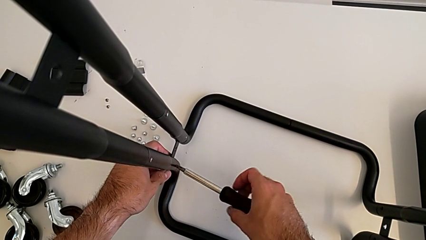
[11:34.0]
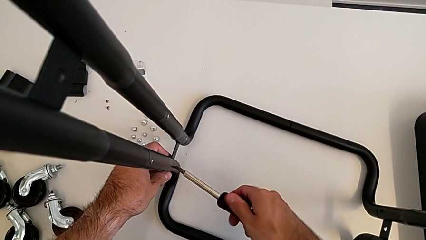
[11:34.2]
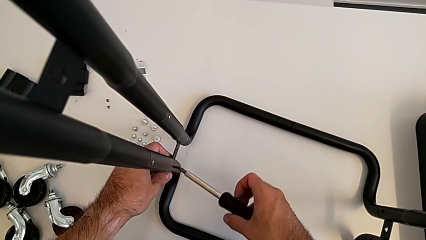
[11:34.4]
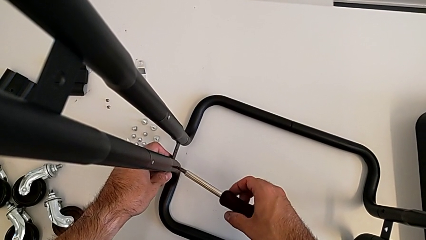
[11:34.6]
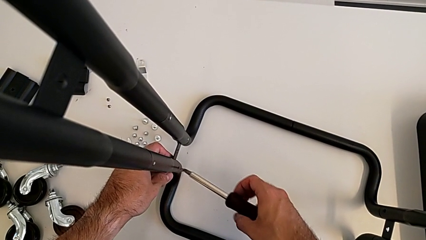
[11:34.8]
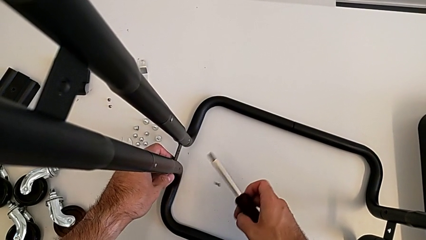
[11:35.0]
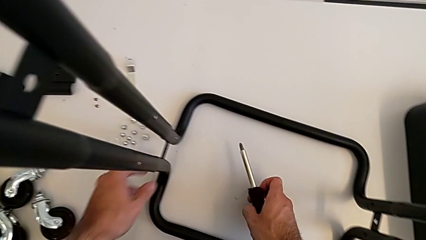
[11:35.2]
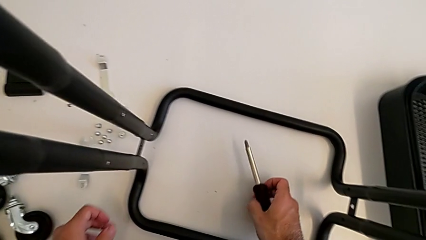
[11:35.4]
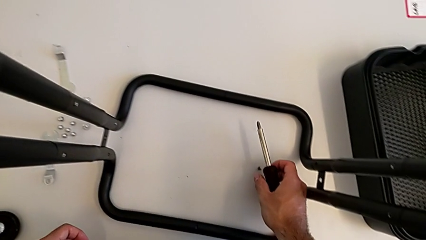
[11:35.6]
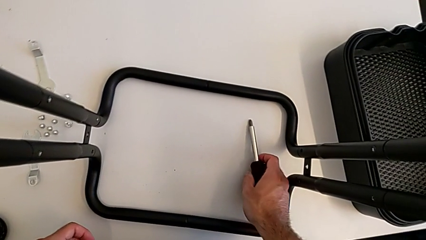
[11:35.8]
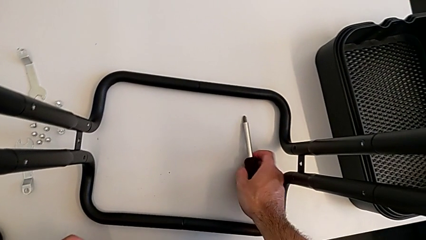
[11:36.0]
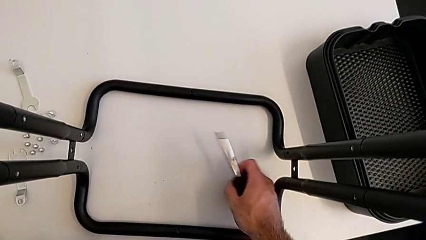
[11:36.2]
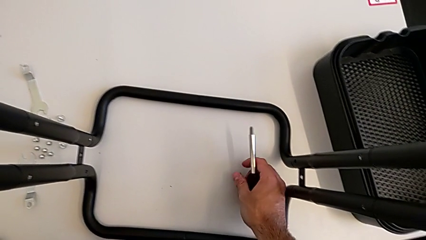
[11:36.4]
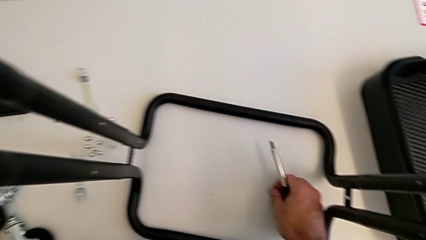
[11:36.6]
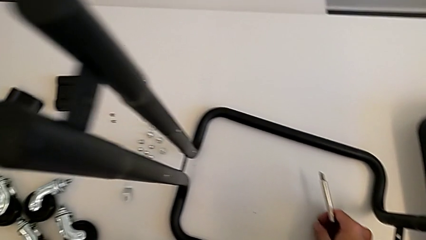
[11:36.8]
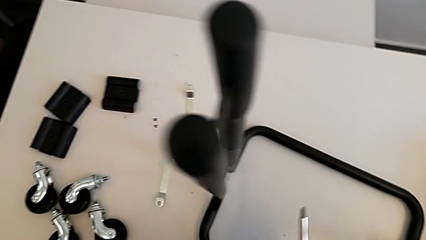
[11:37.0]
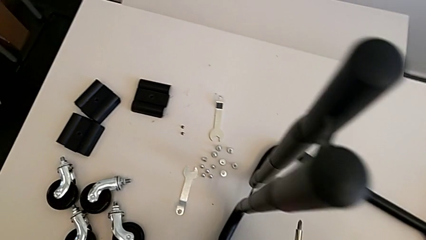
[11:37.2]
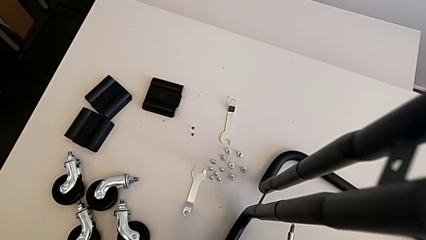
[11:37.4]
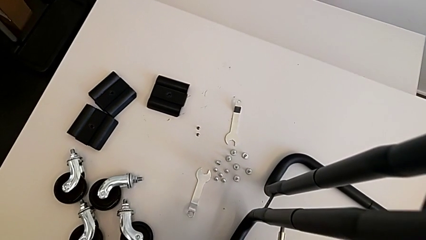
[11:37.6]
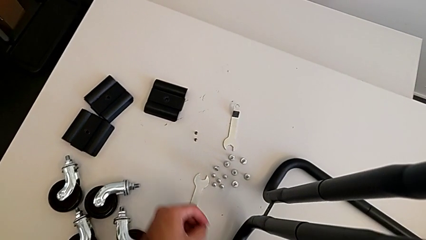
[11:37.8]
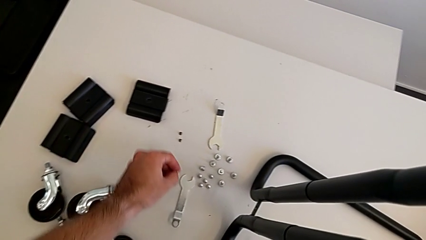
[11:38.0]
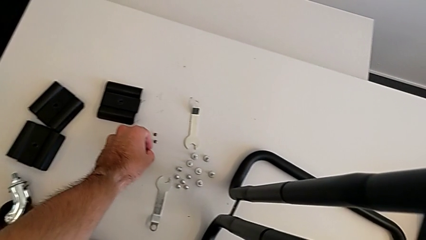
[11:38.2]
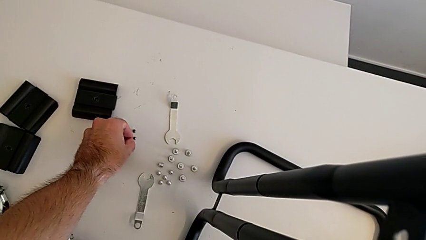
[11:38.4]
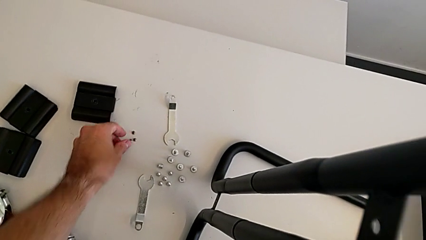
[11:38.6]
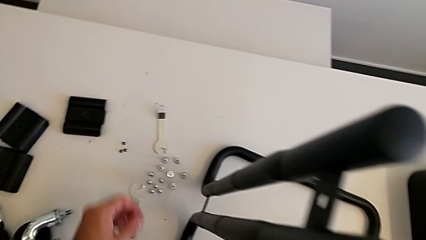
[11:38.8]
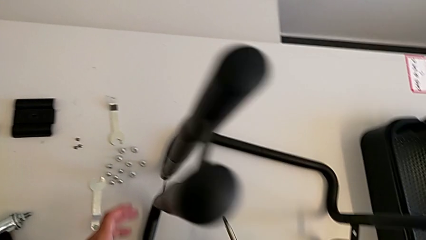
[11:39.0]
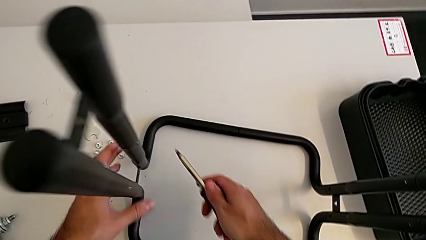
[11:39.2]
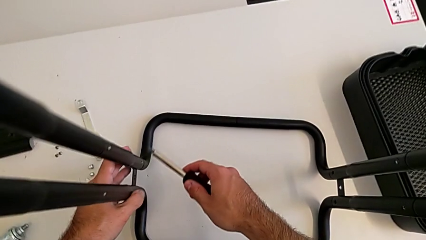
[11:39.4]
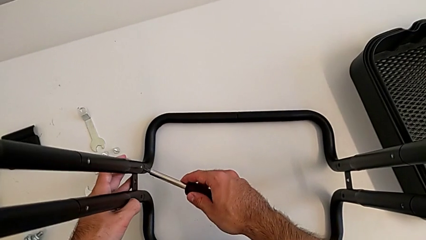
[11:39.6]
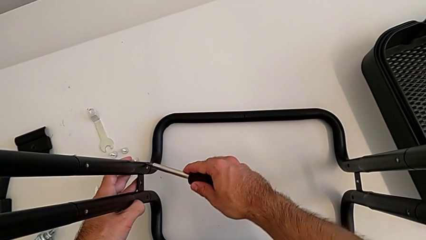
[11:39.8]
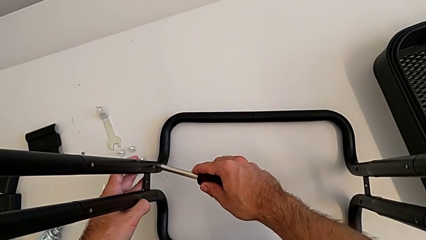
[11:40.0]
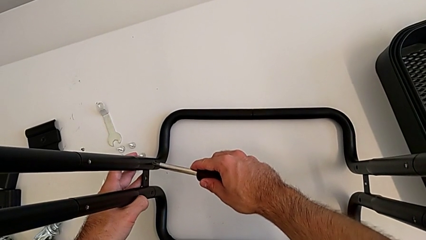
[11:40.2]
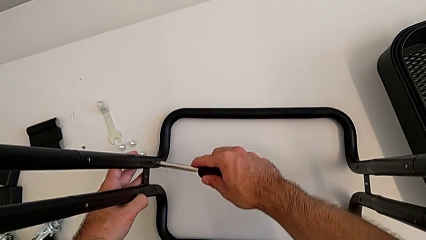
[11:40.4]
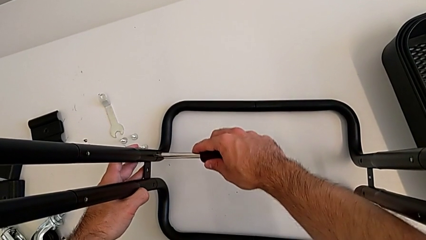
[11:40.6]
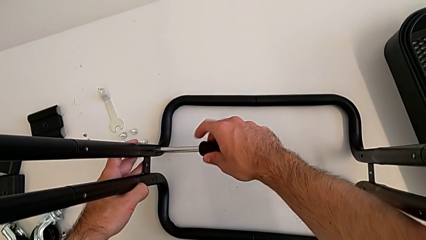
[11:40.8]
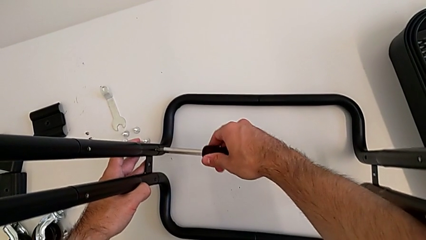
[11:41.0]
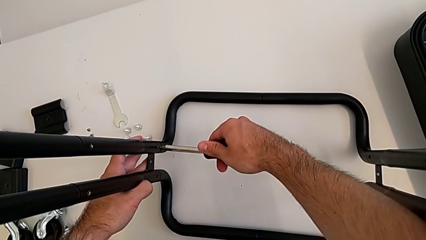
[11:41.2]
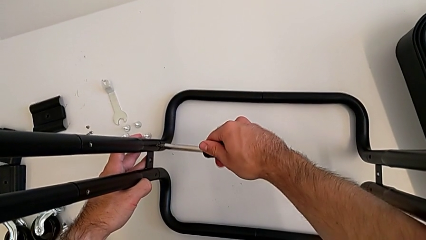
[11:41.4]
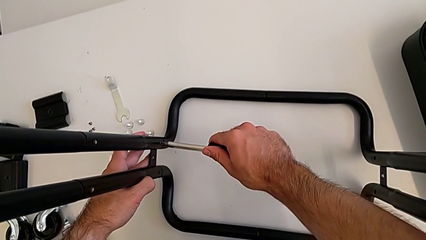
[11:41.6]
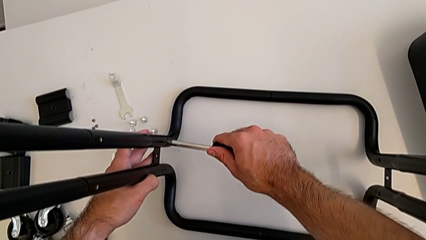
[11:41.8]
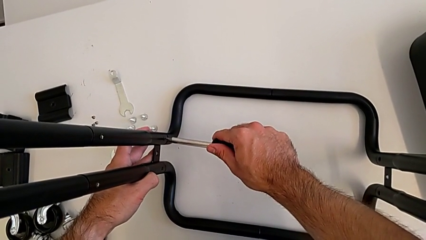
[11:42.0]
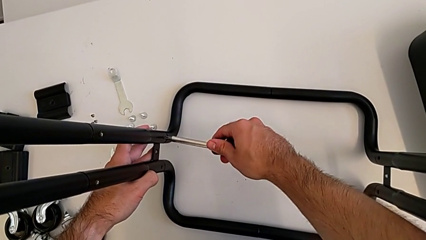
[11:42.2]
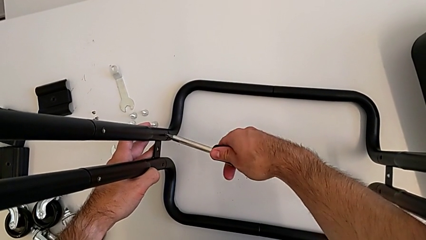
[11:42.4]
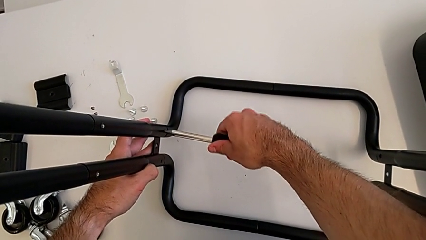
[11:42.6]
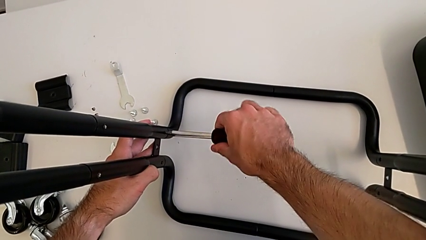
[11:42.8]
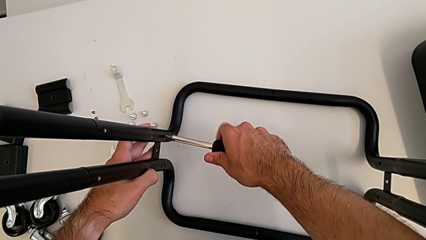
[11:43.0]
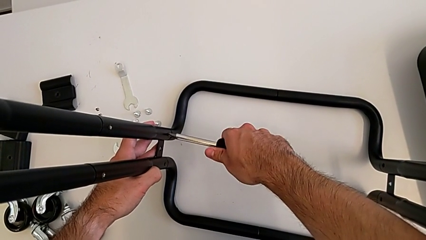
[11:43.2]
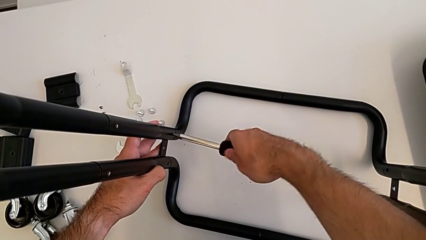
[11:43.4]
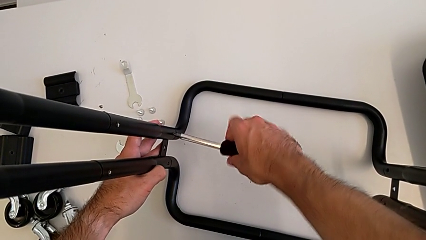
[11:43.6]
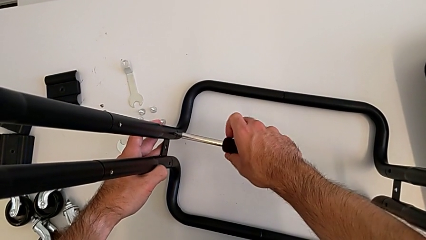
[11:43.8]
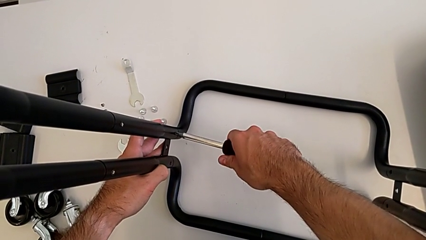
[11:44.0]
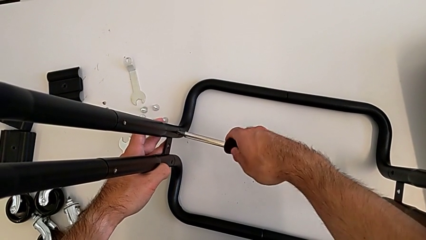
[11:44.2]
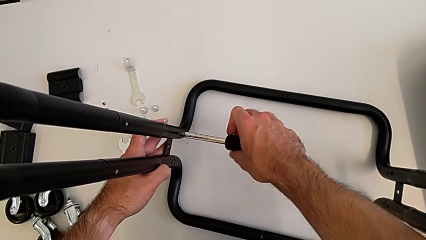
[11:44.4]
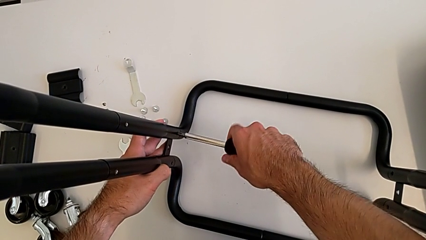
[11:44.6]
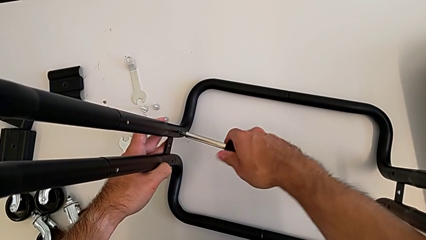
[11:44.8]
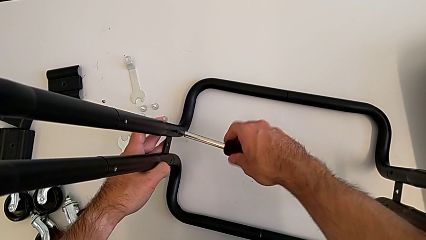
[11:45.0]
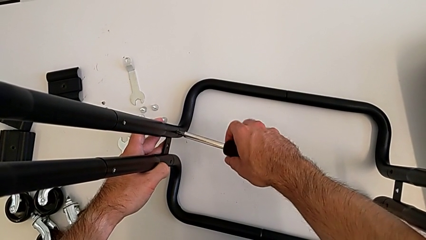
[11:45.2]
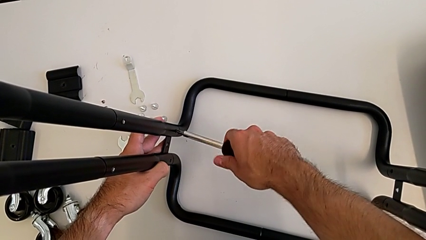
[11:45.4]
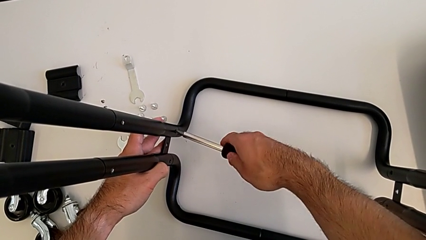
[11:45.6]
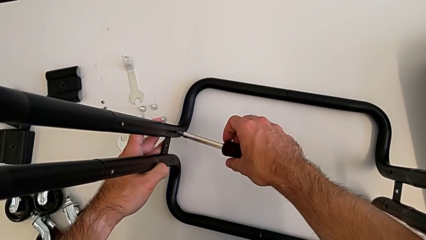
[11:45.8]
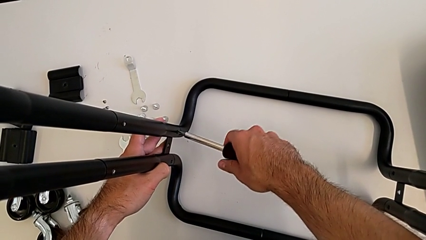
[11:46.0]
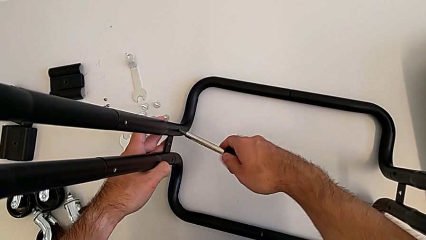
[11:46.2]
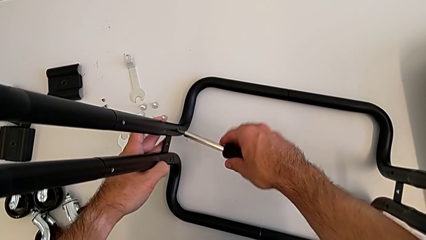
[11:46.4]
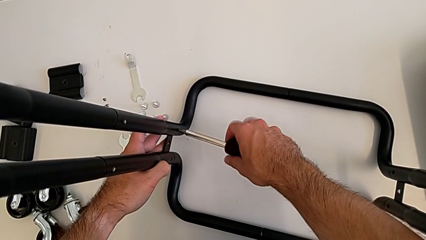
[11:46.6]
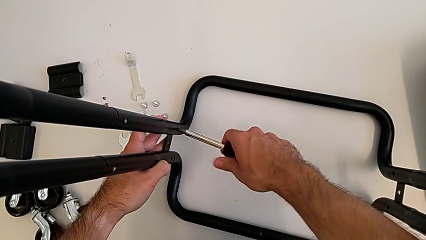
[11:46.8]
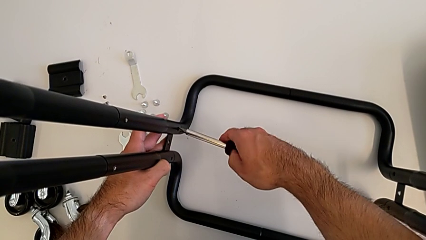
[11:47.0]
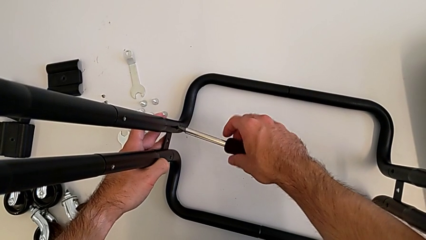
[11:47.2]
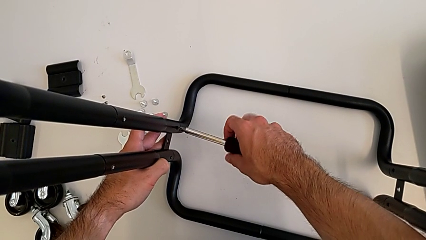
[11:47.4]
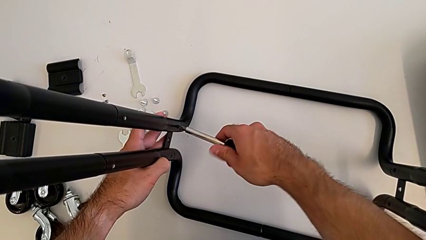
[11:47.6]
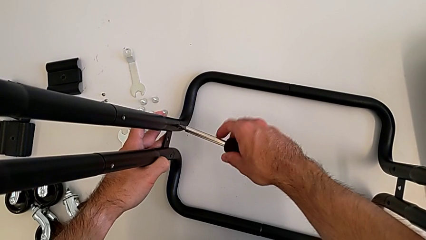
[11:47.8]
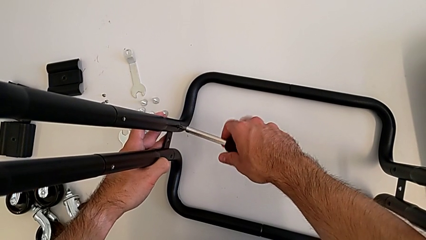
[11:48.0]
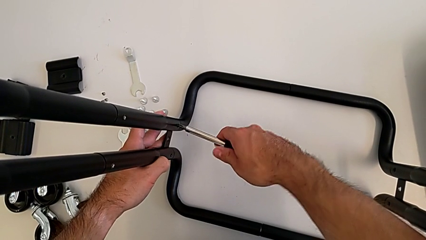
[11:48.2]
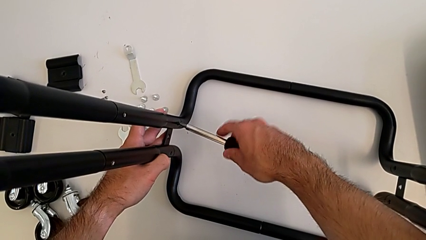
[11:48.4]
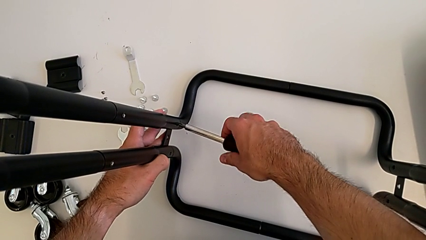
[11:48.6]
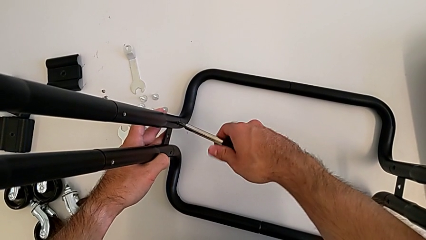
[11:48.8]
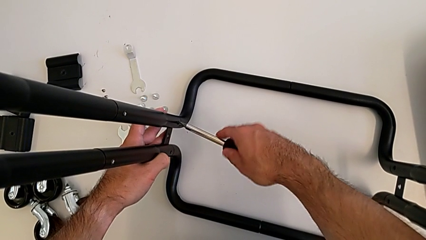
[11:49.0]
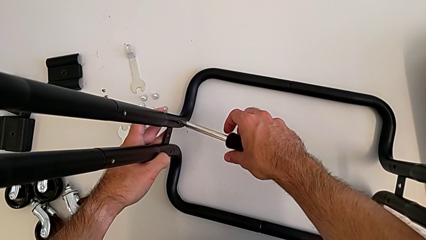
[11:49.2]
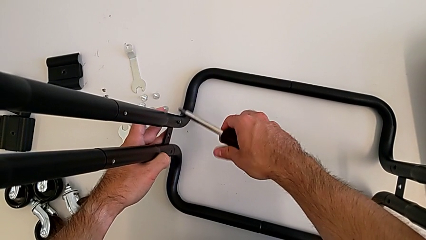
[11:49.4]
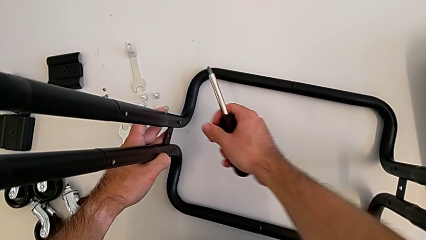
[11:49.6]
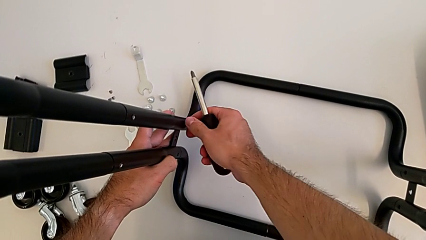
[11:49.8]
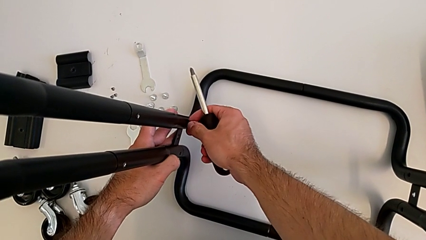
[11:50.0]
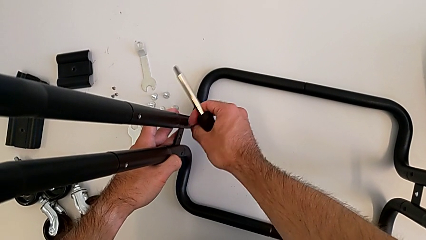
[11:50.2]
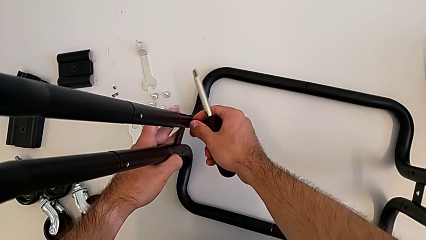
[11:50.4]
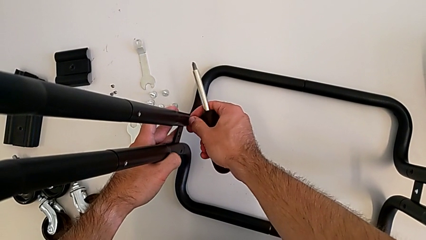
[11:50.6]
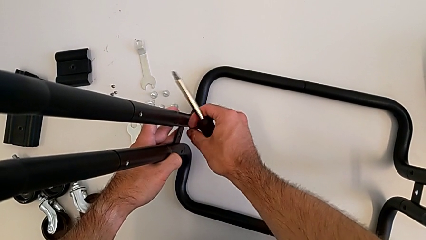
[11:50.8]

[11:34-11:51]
The camera wearer is disassembling the half frames. They disassemble the first screw, grab the screw, place it and unscrew the second screw twice.
